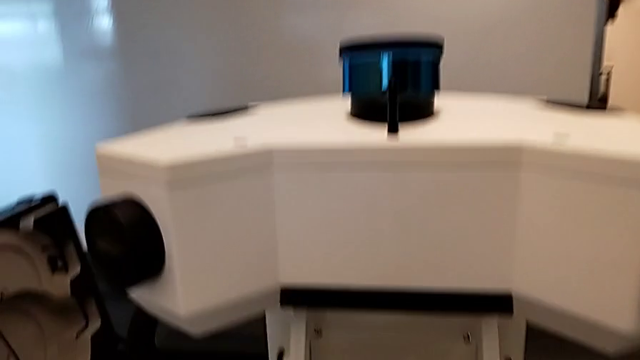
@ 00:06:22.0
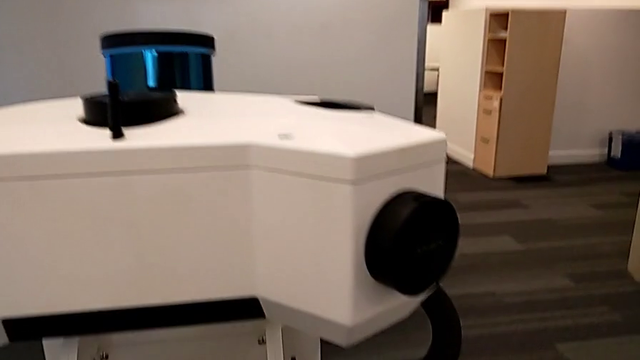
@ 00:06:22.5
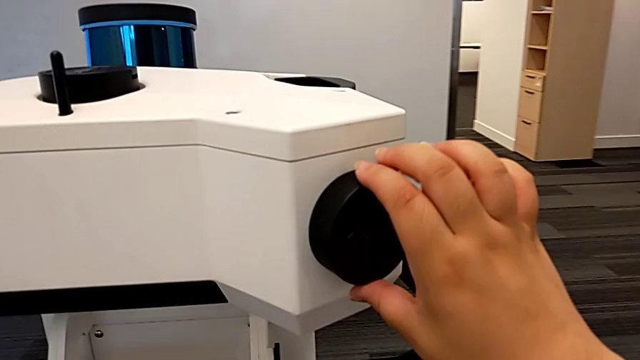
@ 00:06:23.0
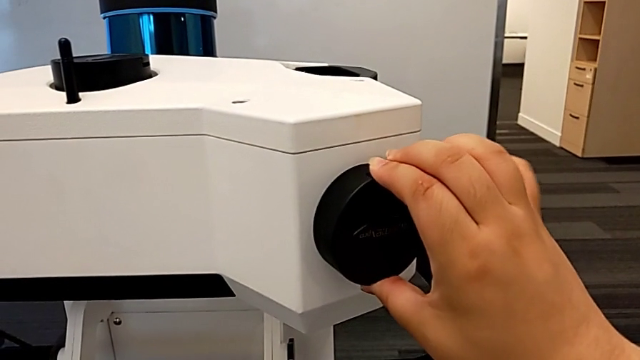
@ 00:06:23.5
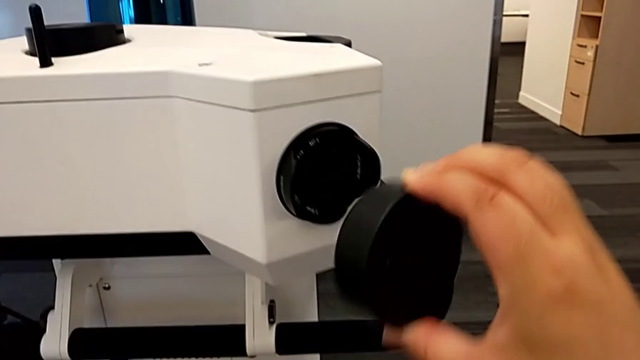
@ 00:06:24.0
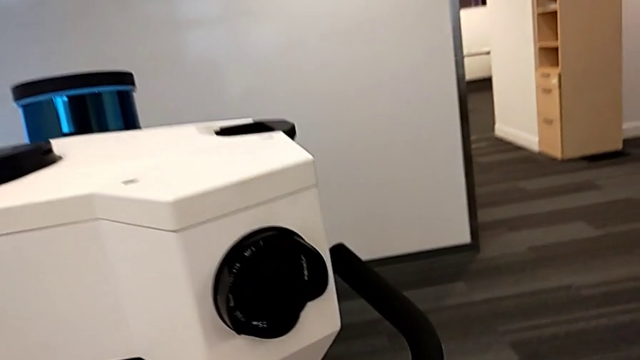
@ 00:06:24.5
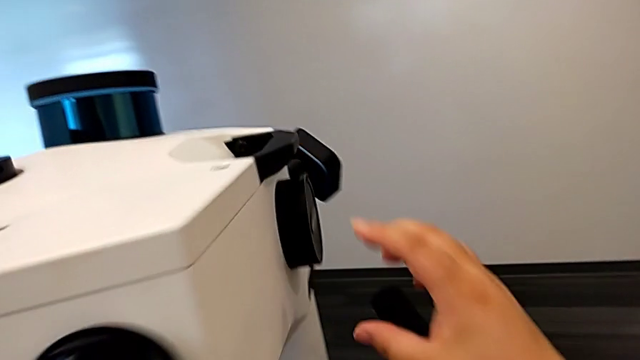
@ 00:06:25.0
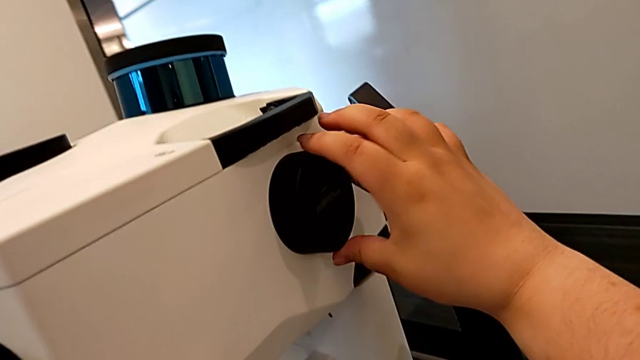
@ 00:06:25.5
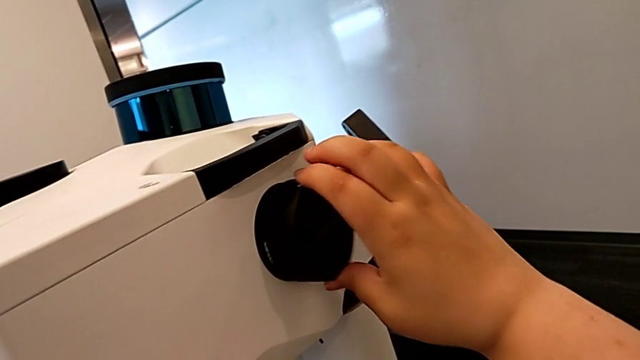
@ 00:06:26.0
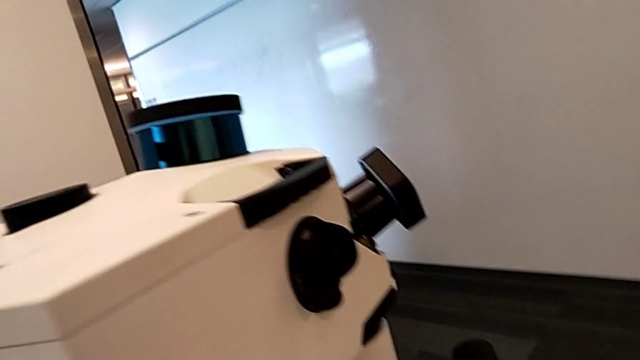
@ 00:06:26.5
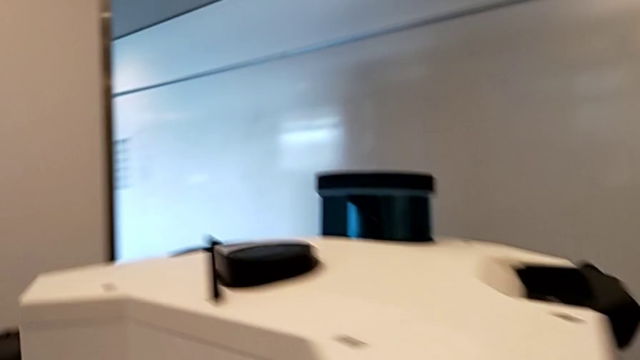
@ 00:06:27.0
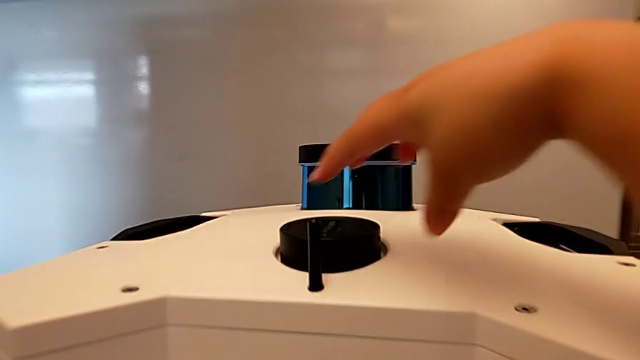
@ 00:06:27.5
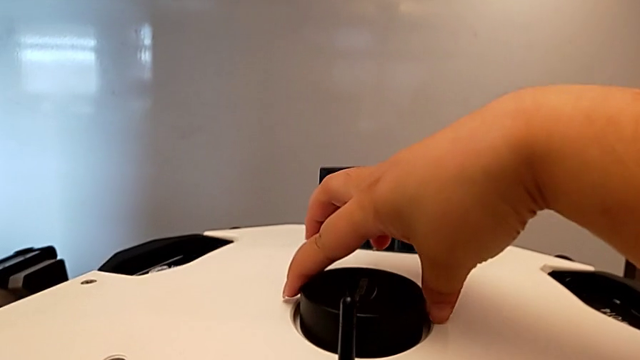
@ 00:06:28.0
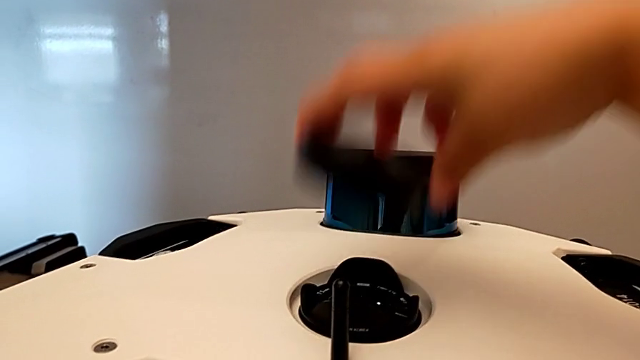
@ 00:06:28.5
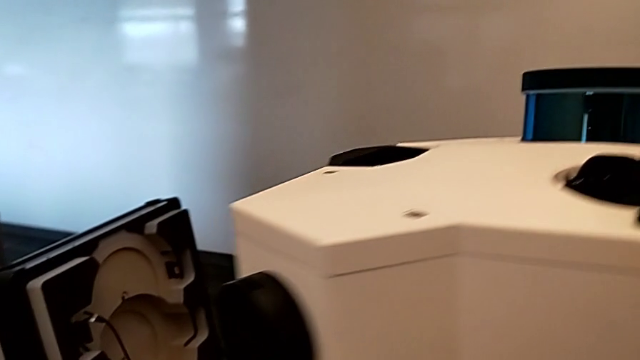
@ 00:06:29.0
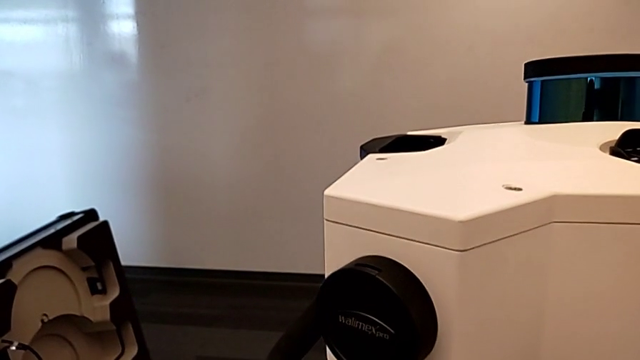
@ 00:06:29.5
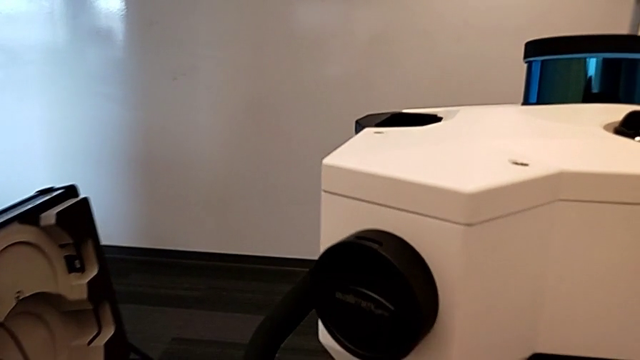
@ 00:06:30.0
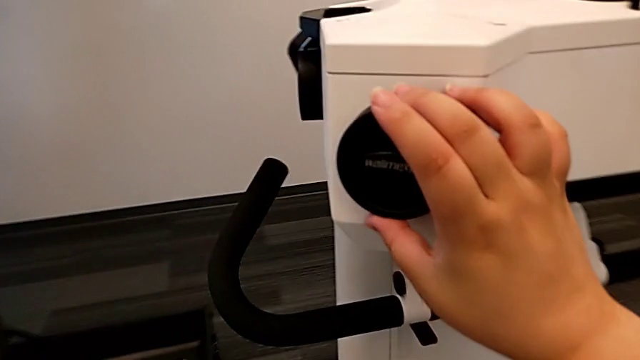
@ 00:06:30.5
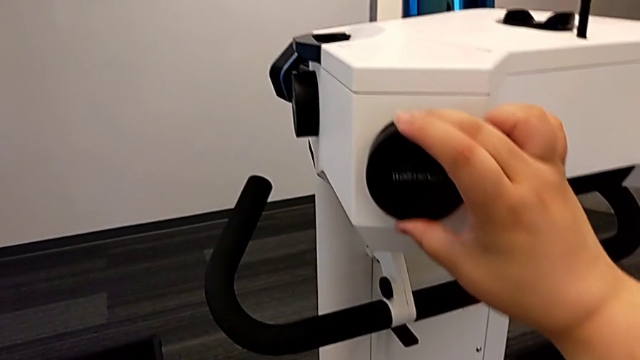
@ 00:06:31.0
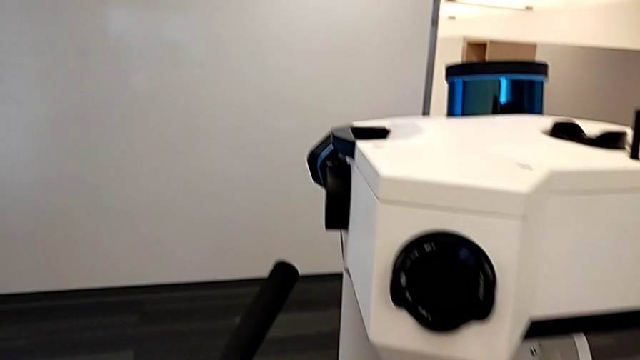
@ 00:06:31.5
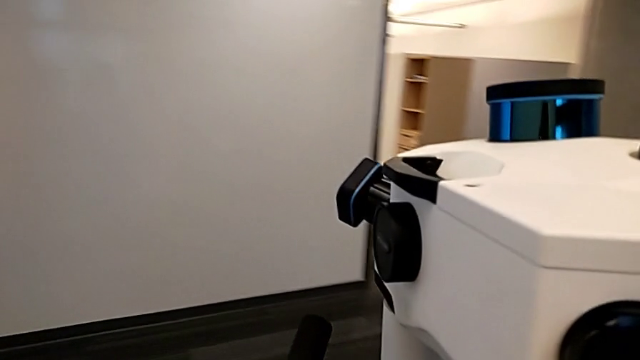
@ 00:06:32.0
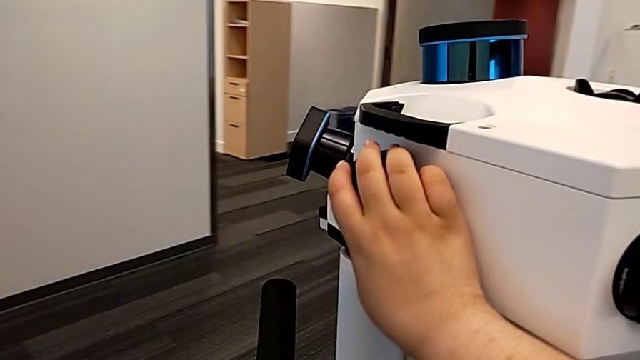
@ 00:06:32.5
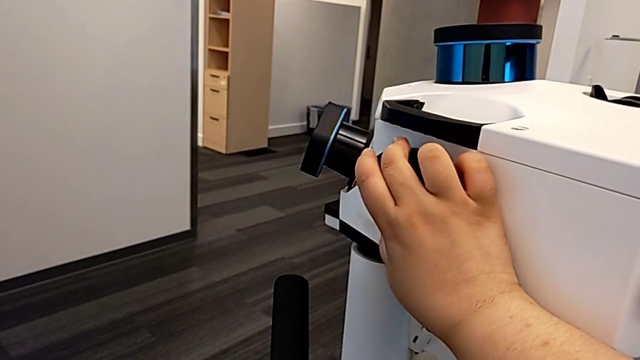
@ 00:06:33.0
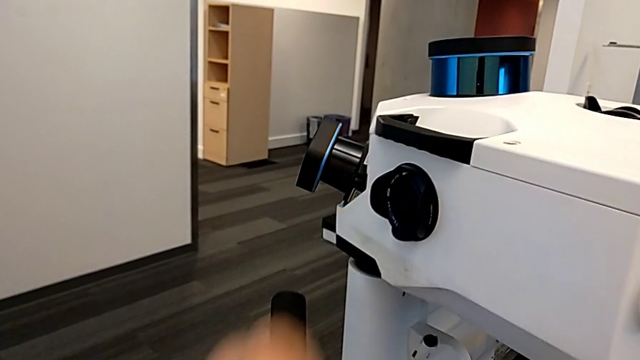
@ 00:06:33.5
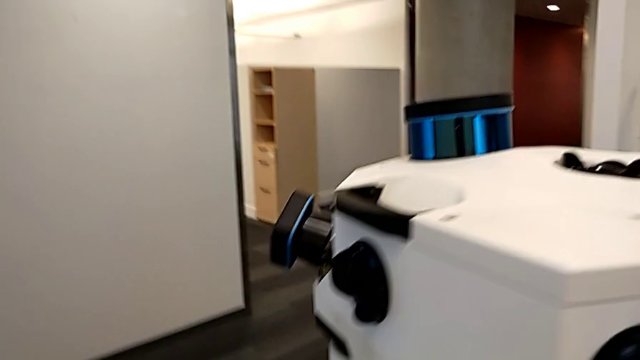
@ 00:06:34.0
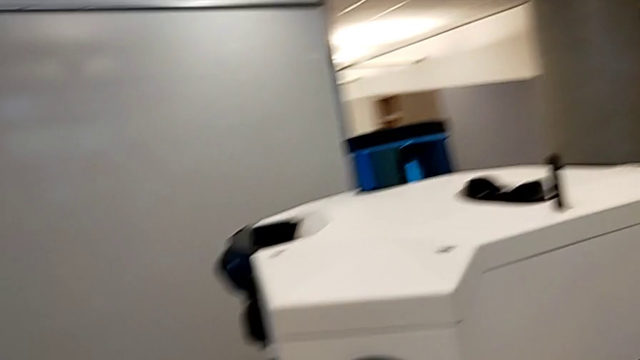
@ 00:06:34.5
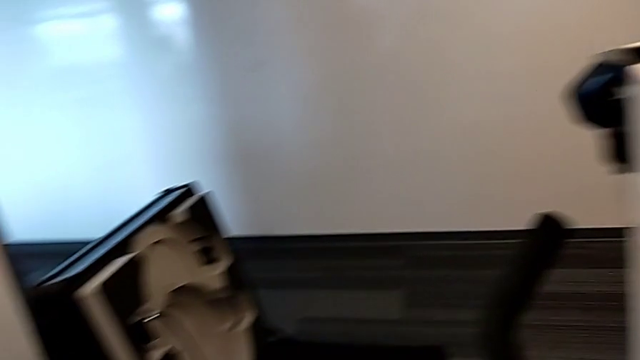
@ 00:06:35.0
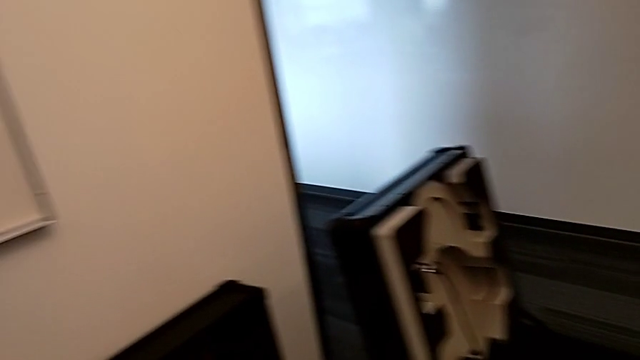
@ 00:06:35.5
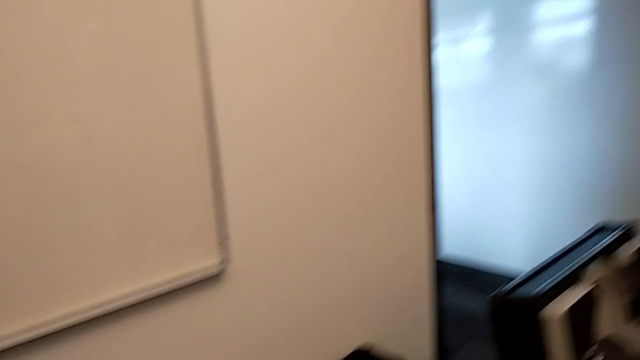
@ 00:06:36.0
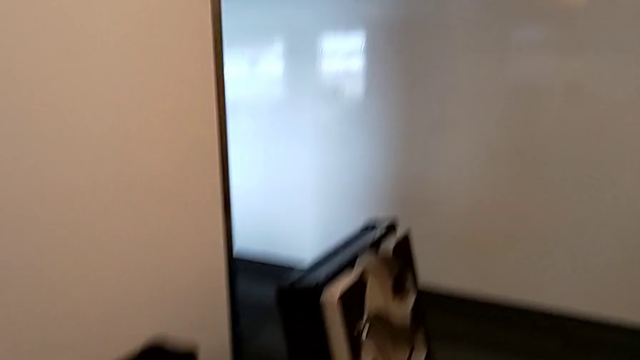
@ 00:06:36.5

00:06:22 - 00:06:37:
The camera wearer removes the covers of the lenses. They withdraw the lens caps, withdraw the second lens caps, withdraw the third lens caps and withdraw the fourth lens caps.

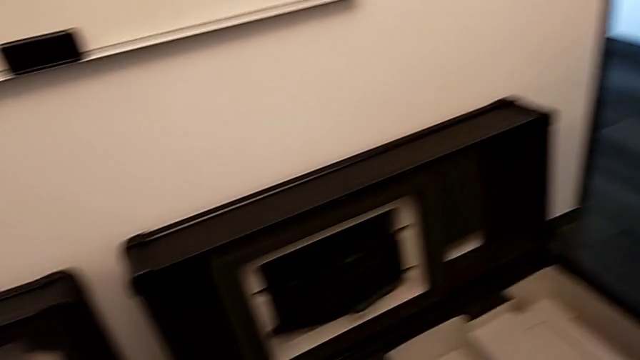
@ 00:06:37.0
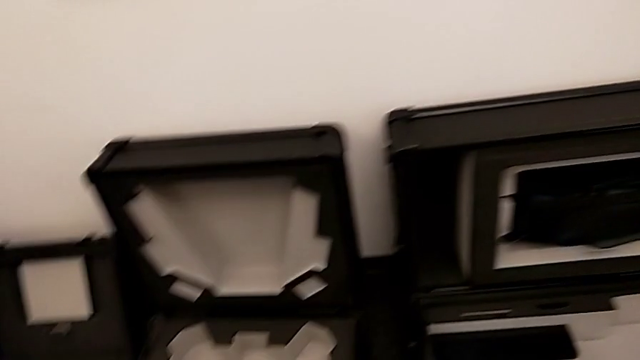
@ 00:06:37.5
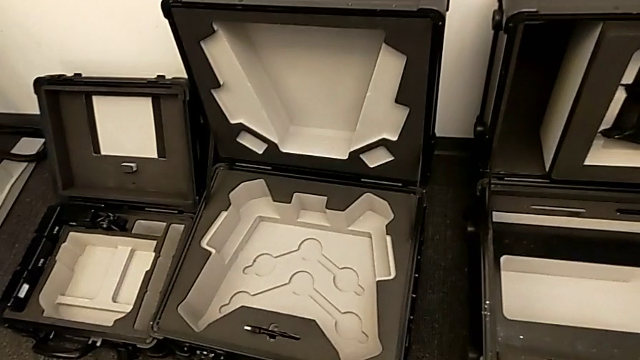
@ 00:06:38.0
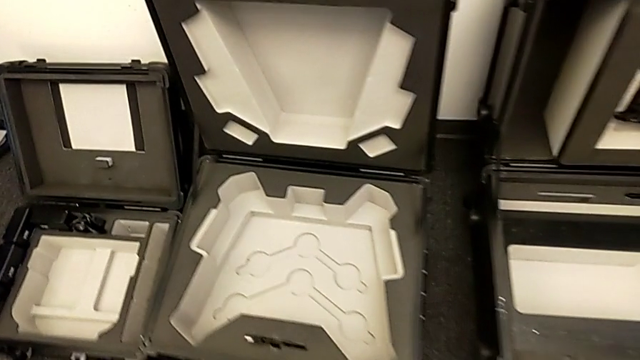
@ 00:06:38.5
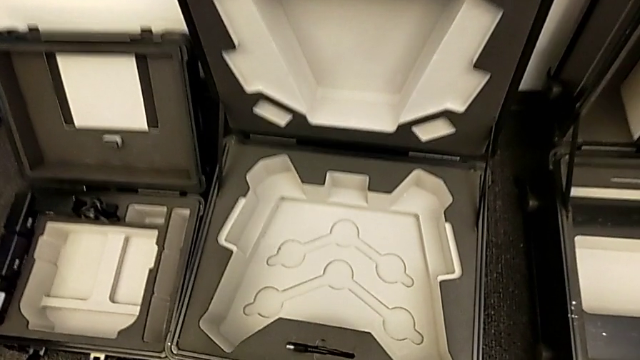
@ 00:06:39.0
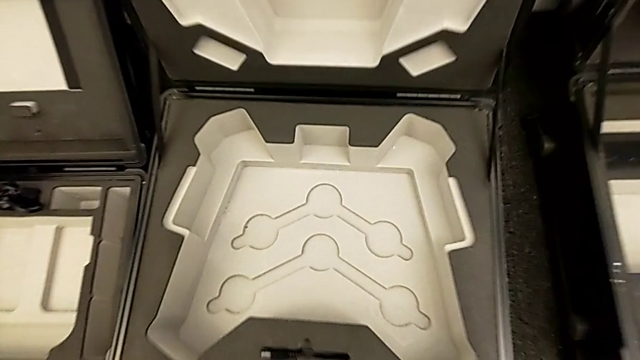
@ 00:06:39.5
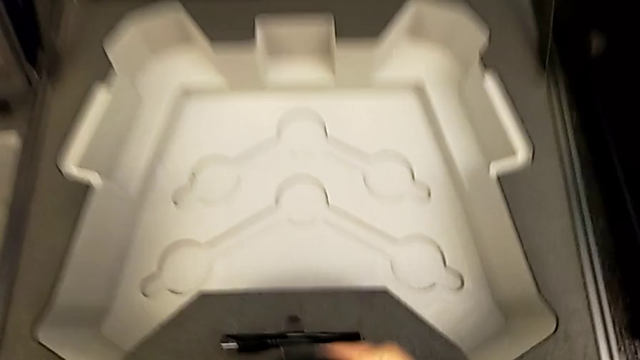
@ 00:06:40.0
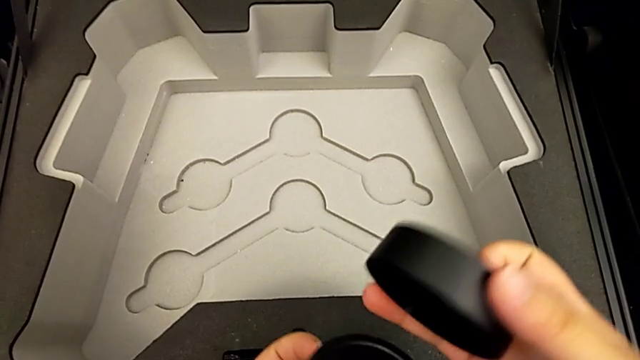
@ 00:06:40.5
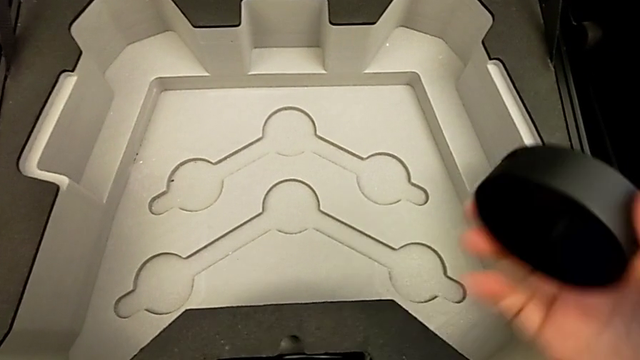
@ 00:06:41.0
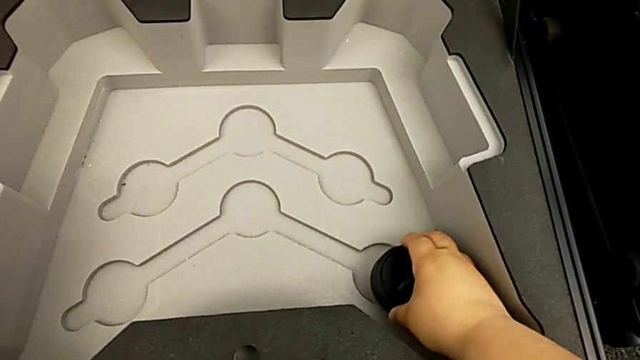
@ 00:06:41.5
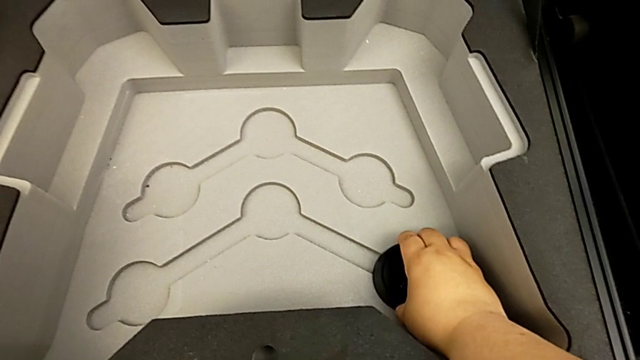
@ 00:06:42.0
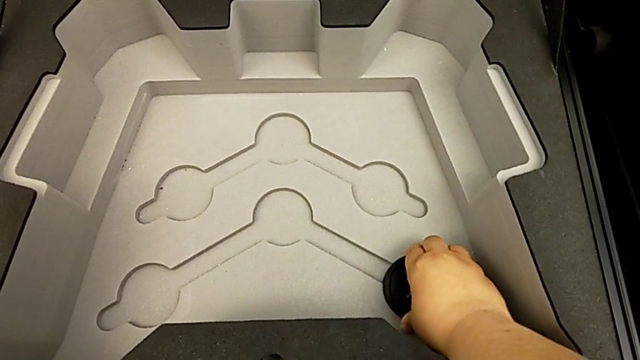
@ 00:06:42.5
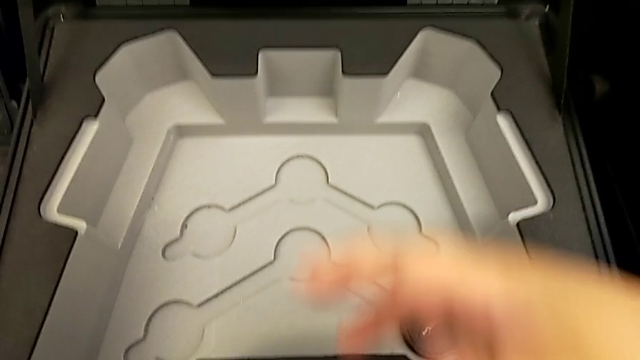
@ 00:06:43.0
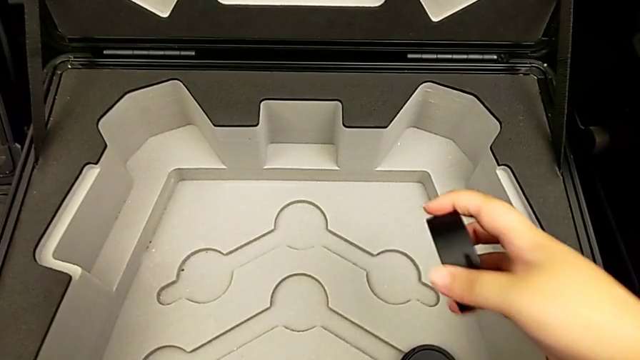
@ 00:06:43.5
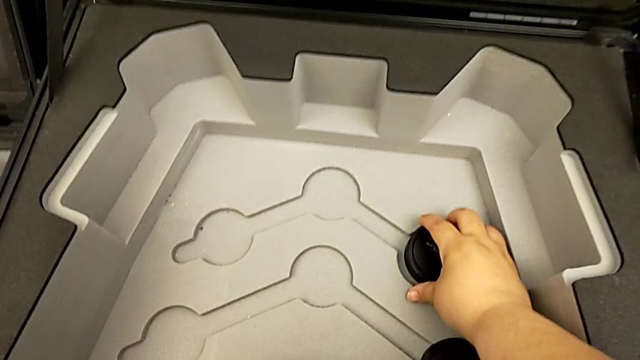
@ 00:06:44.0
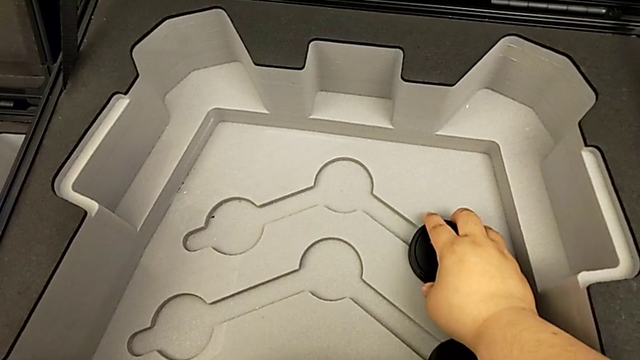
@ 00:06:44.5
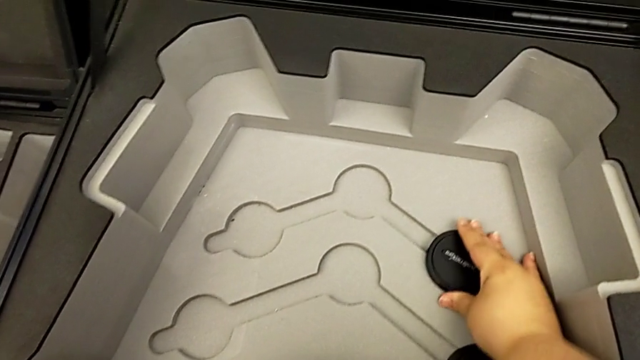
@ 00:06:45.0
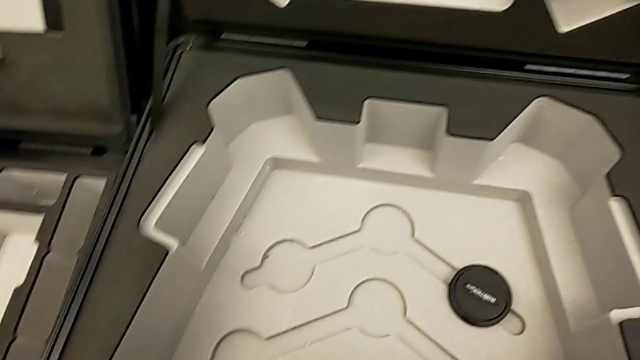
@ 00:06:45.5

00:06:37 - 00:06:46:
The camera wearer is placing the lens cover. They insert the first lens caps and insert the second lens caps.
